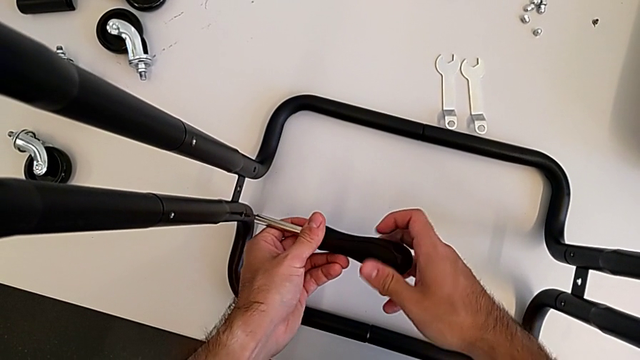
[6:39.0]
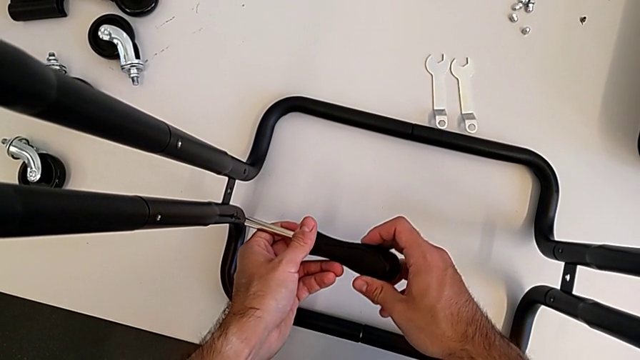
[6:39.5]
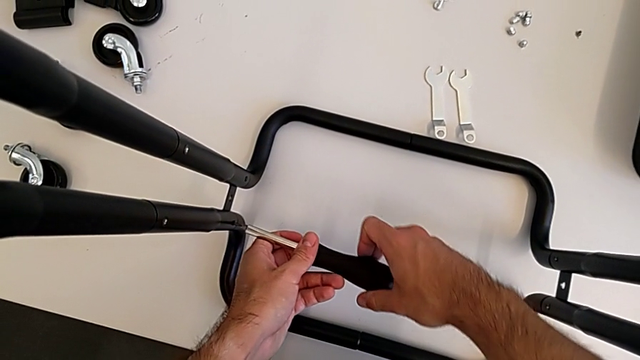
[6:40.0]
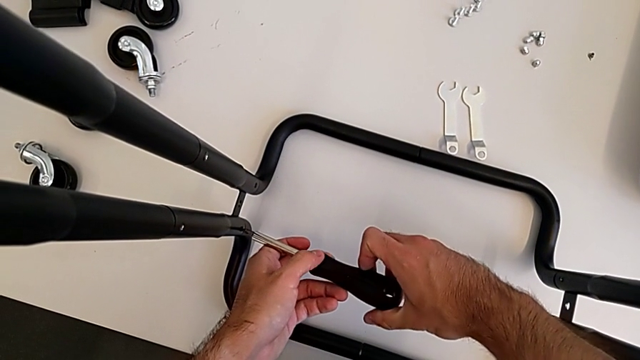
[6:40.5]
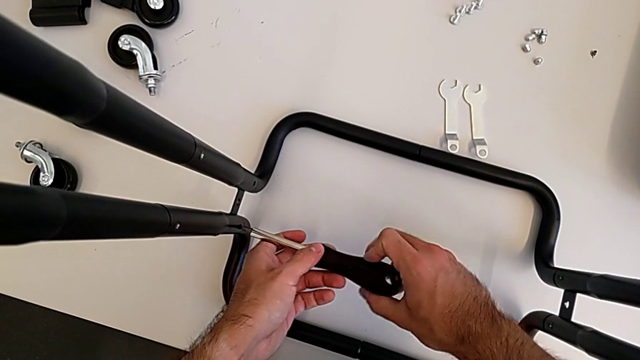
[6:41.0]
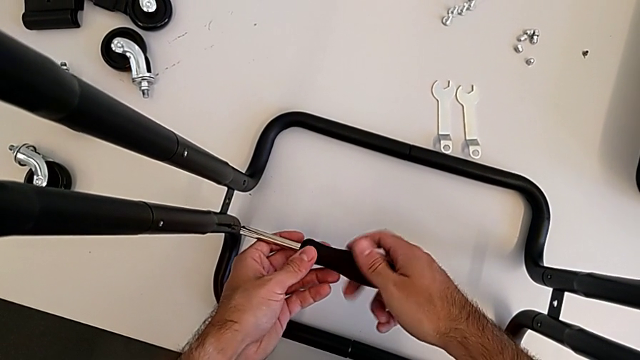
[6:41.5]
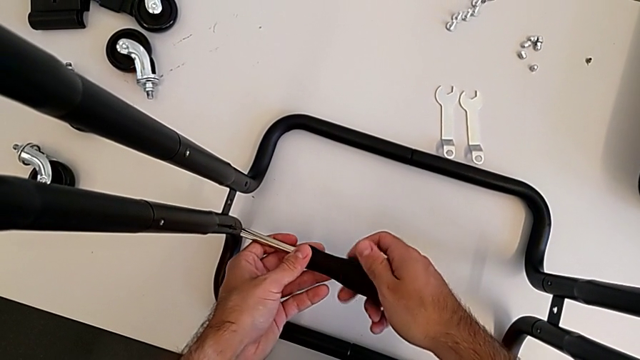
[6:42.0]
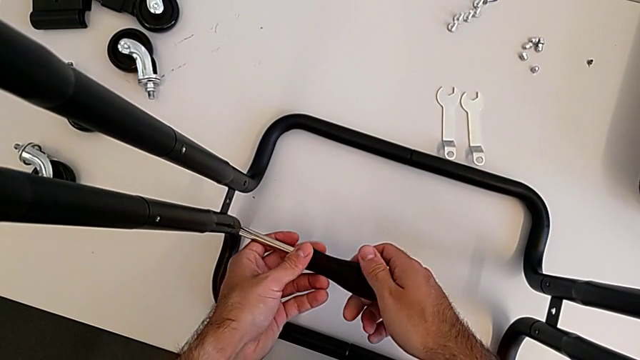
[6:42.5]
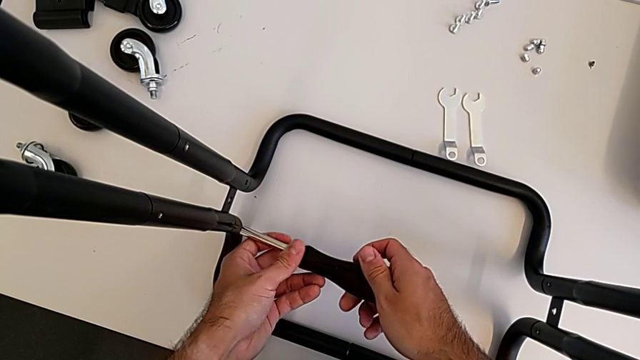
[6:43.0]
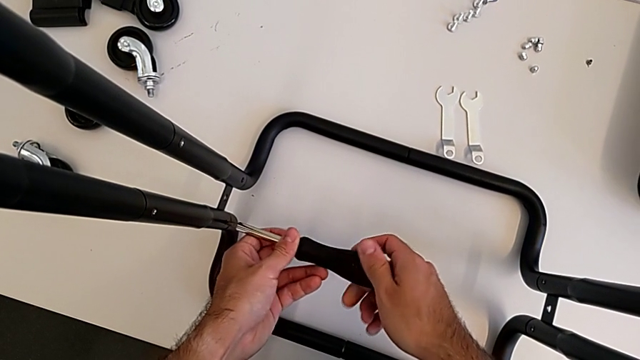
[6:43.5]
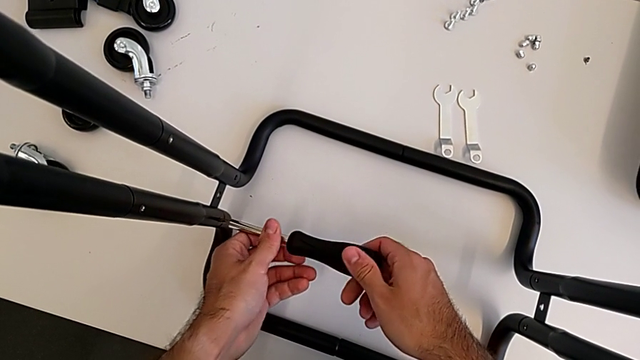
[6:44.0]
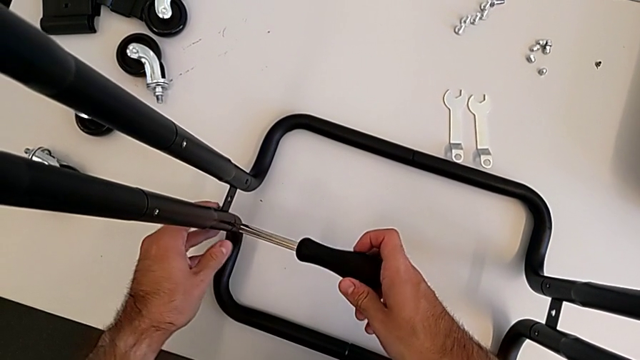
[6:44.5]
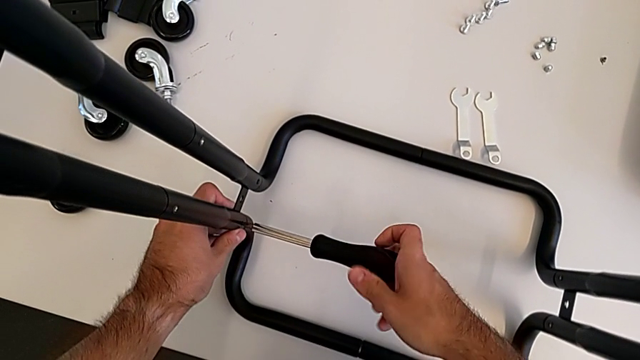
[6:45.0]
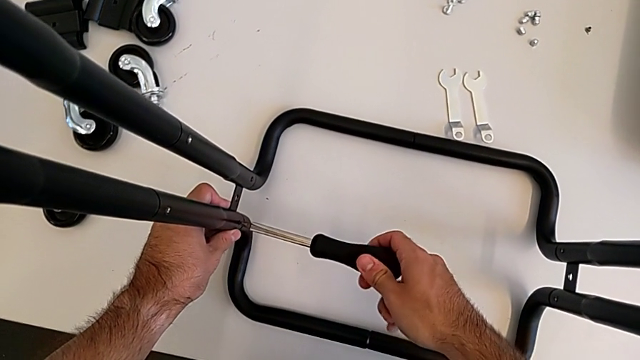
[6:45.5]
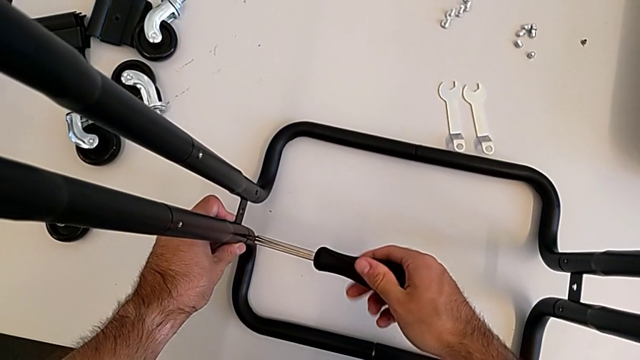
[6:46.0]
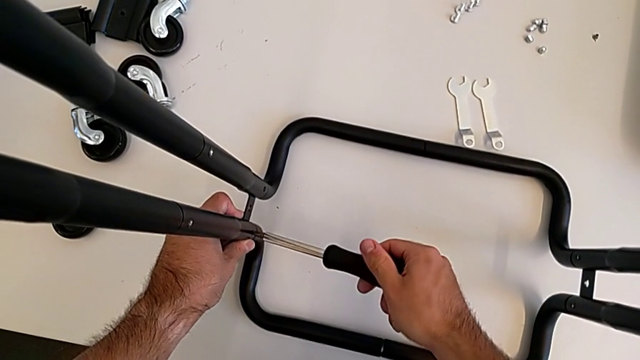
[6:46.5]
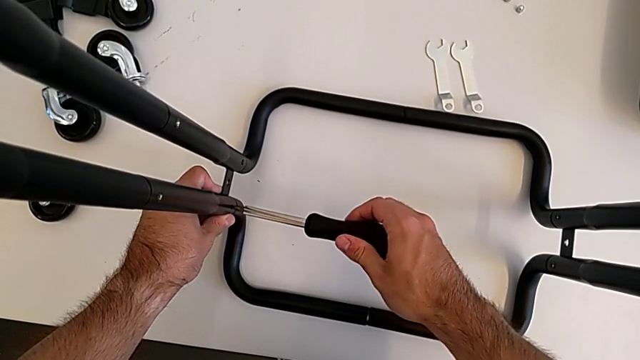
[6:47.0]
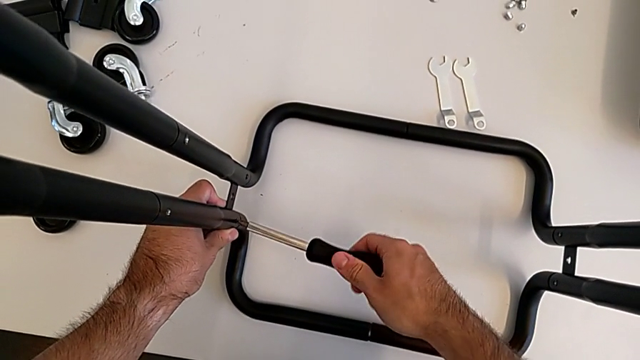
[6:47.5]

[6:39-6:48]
The camera wearer is screwing the two side half frames. They keep screwing the frame.

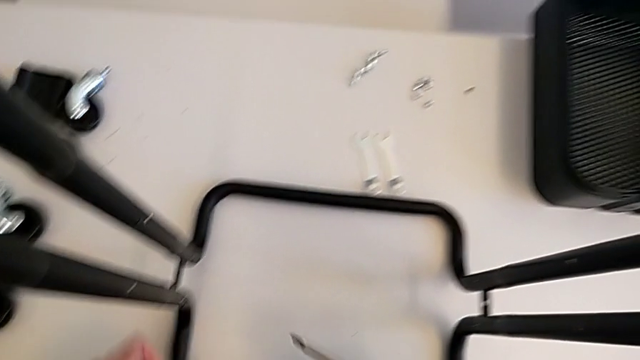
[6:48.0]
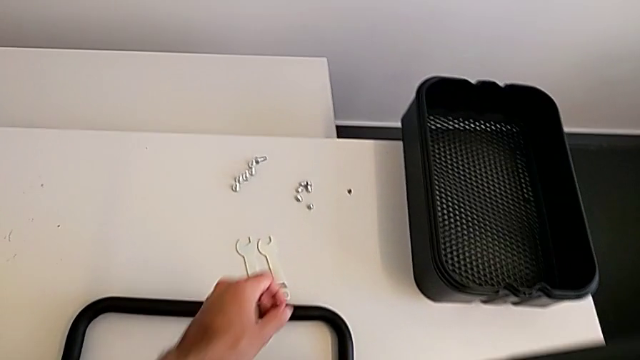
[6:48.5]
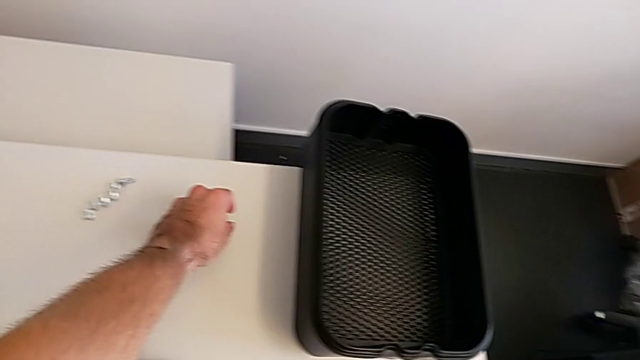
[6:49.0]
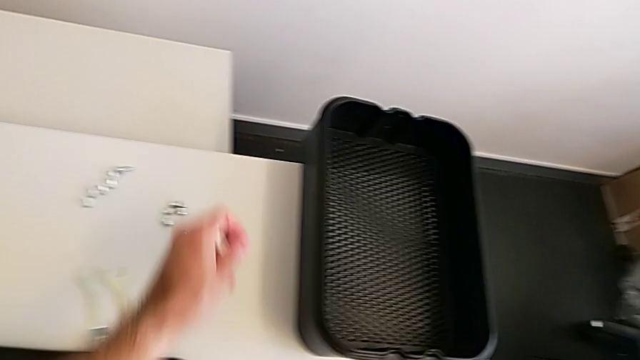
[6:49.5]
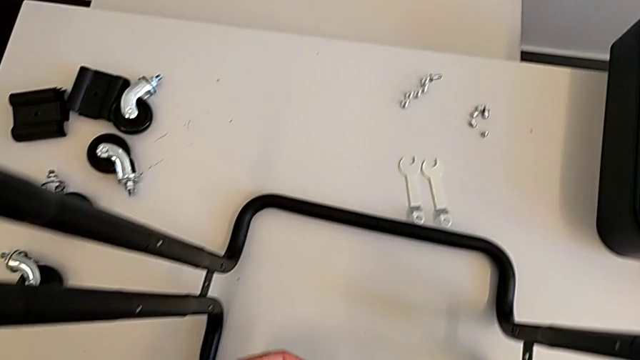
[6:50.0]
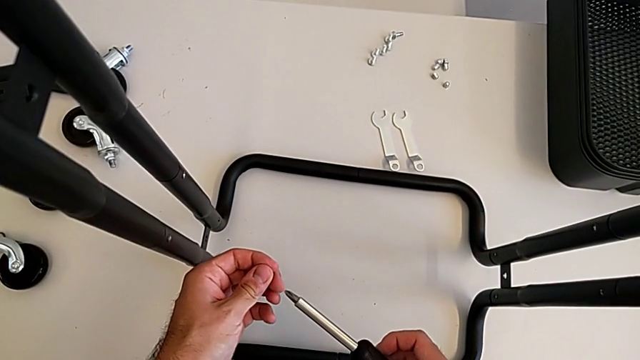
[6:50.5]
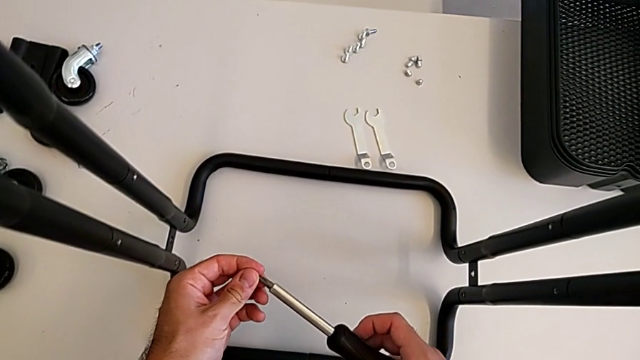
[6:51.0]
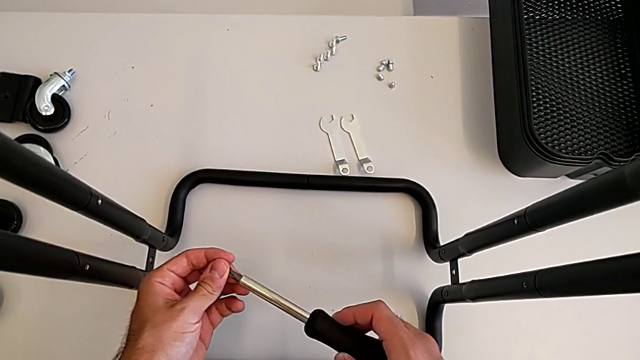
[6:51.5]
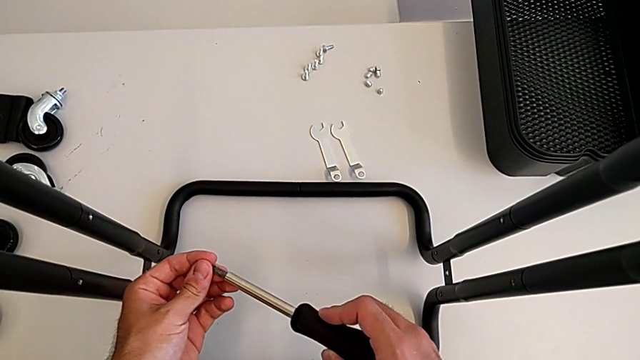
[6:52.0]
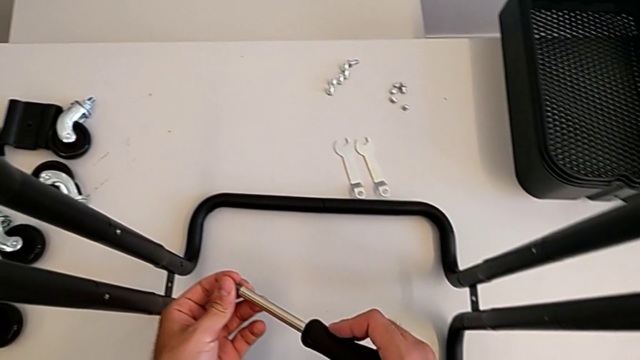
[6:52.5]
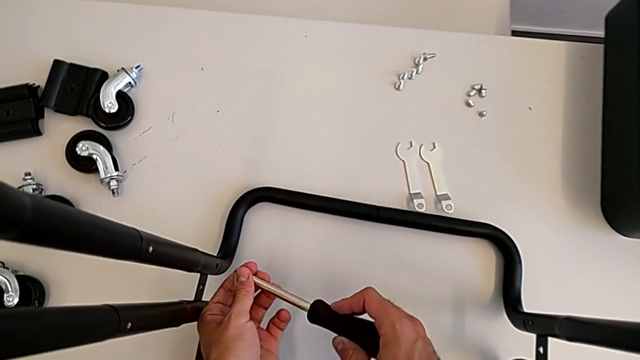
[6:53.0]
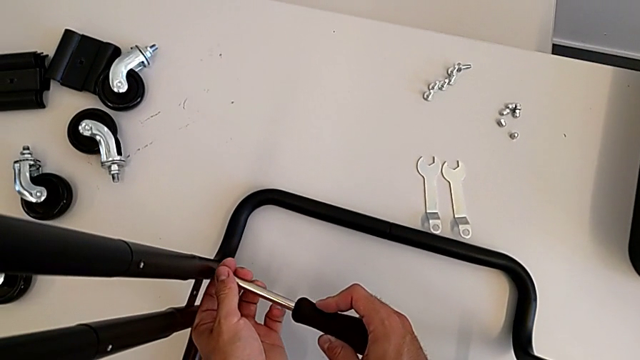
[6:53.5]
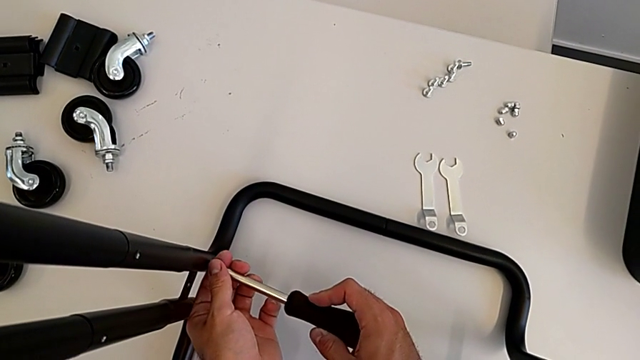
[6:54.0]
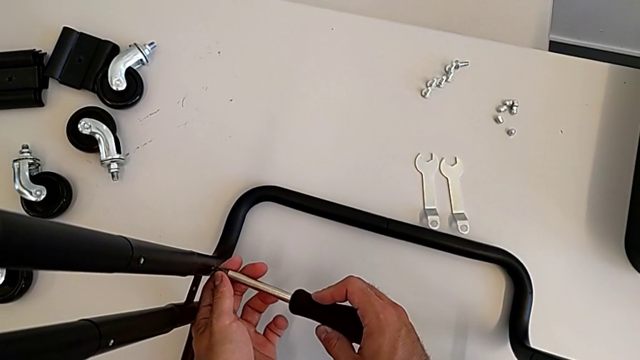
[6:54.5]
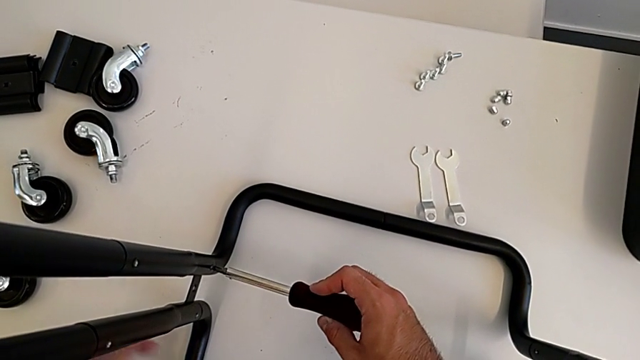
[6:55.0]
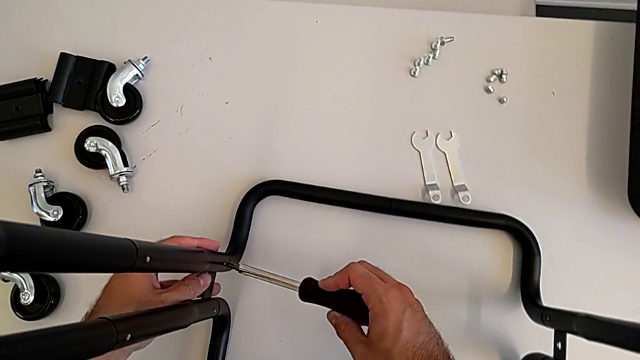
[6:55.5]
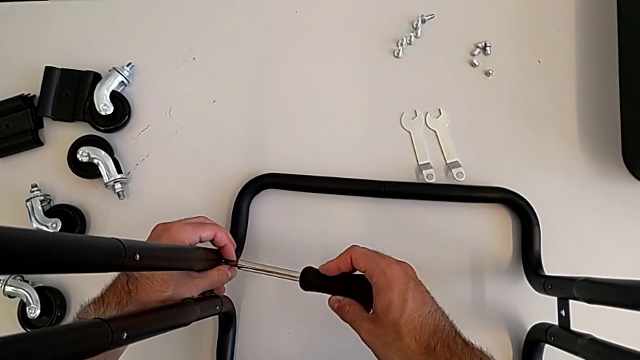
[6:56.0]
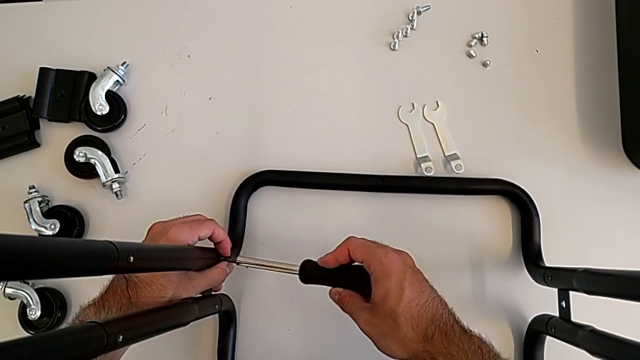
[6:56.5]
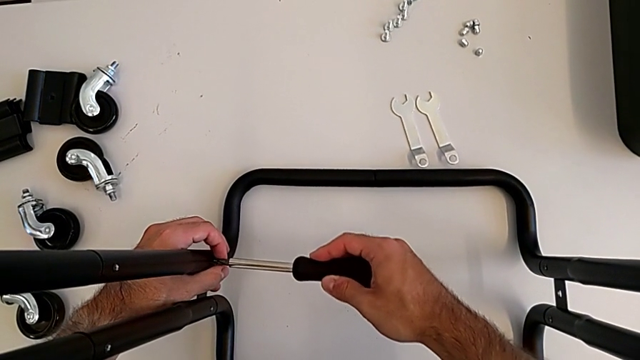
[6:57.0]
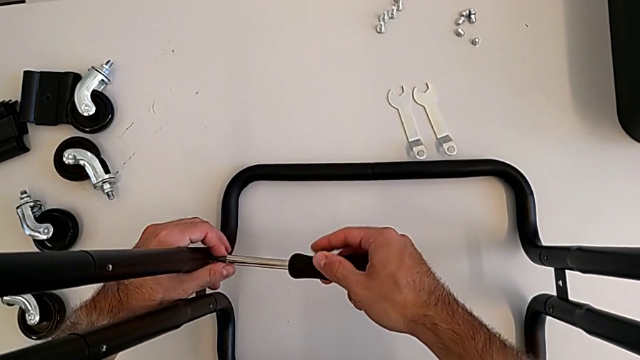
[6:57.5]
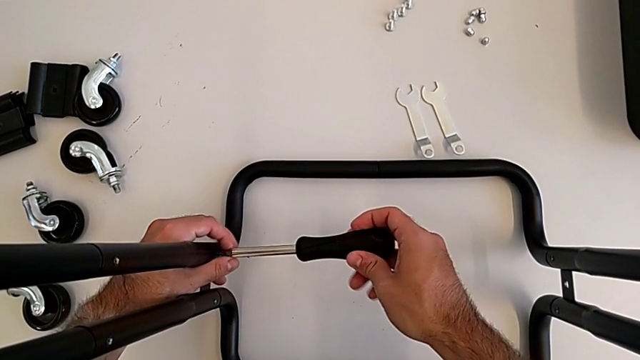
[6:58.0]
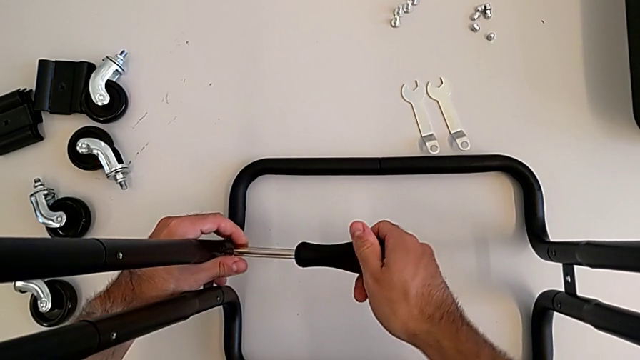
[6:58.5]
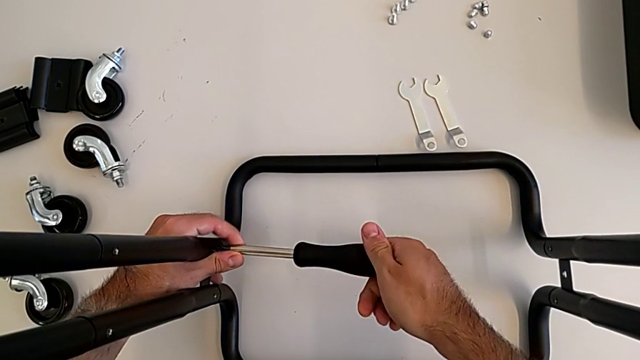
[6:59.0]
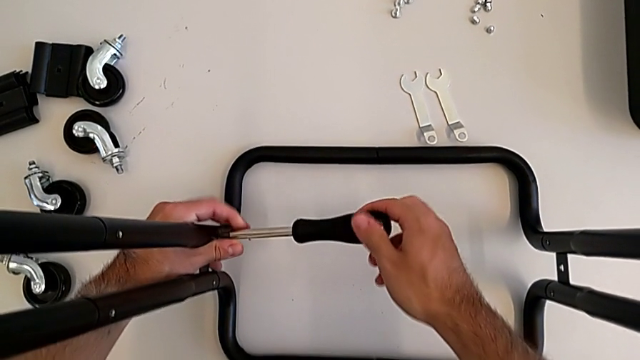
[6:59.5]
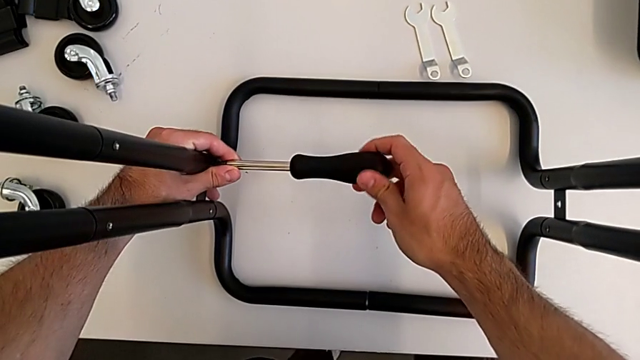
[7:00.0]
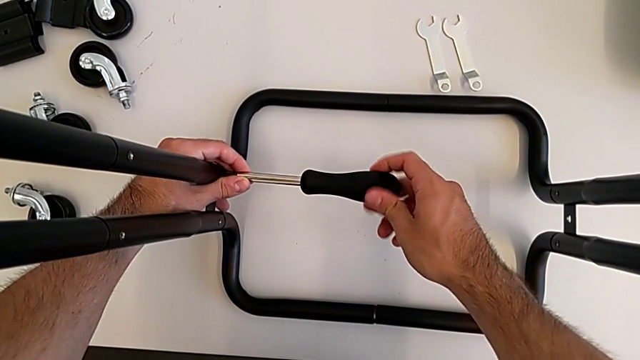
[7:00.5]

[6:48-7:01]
The camera wearer is screwing the two side half frames. They grab the second screw, insert it and begin to screw the frame.
